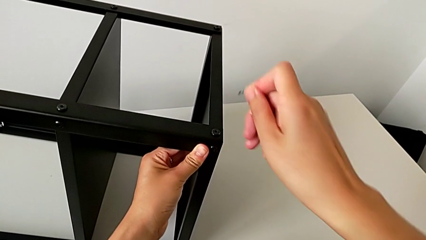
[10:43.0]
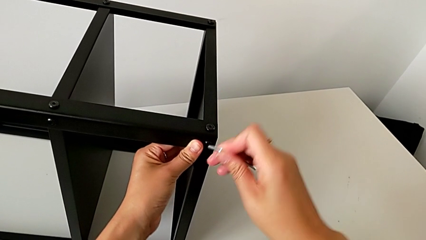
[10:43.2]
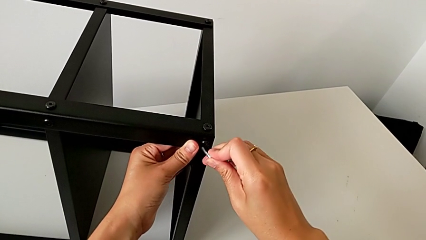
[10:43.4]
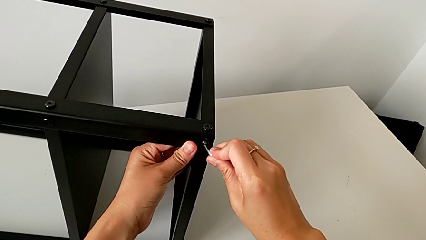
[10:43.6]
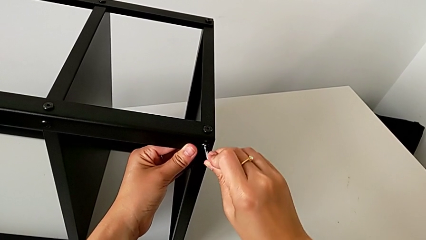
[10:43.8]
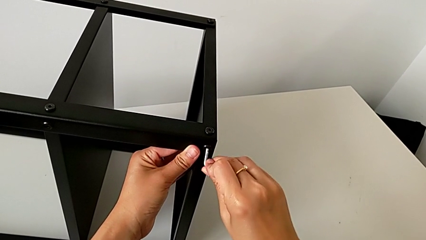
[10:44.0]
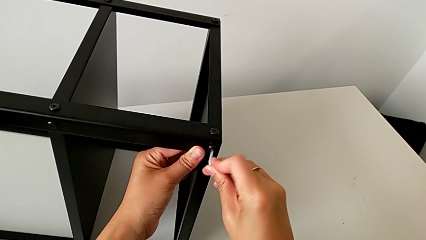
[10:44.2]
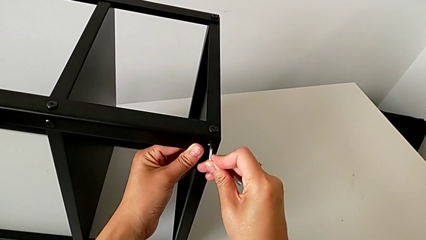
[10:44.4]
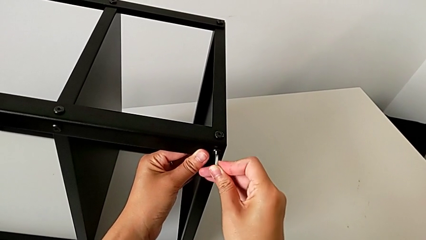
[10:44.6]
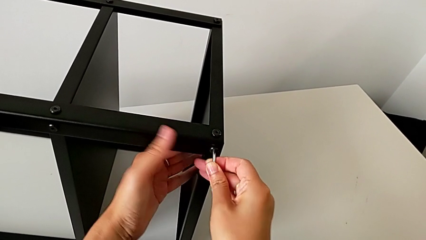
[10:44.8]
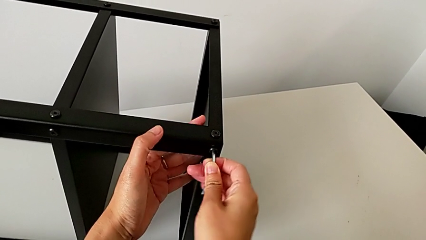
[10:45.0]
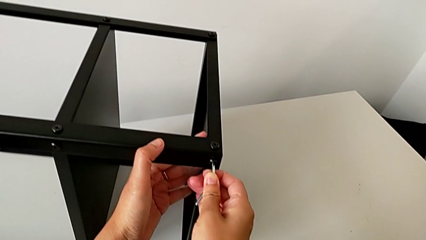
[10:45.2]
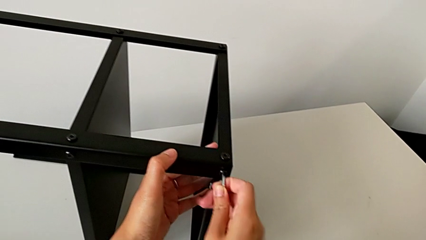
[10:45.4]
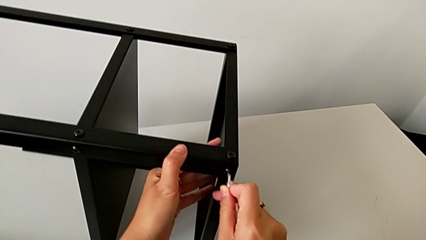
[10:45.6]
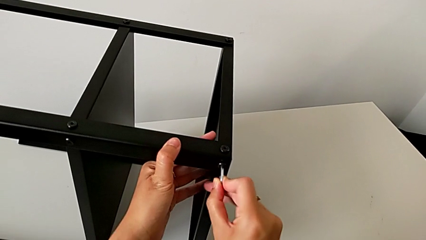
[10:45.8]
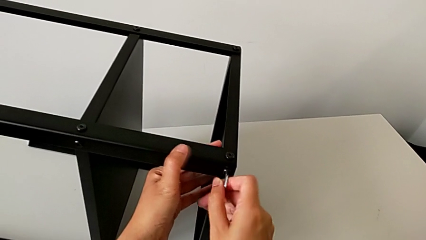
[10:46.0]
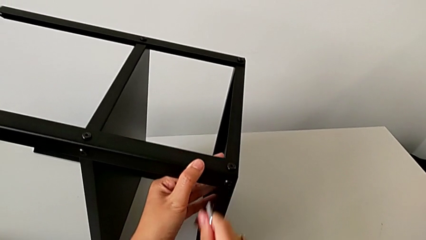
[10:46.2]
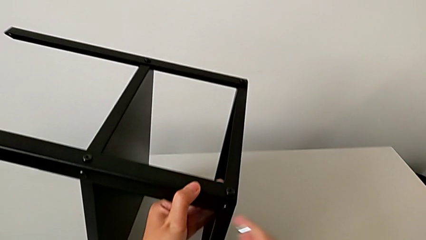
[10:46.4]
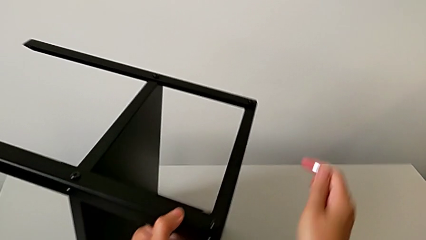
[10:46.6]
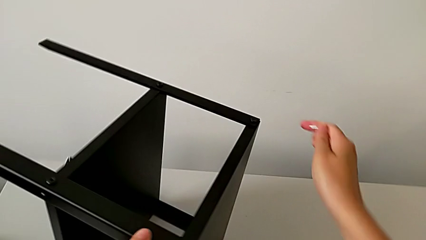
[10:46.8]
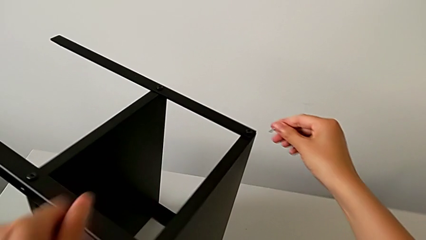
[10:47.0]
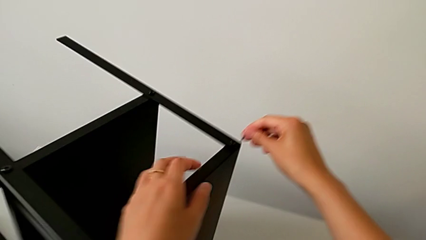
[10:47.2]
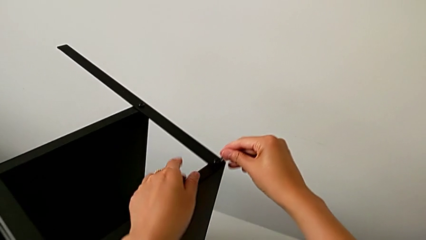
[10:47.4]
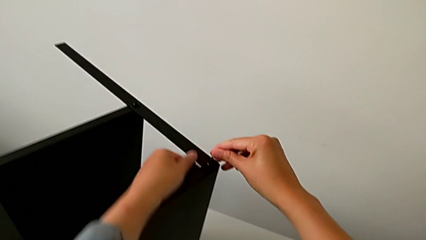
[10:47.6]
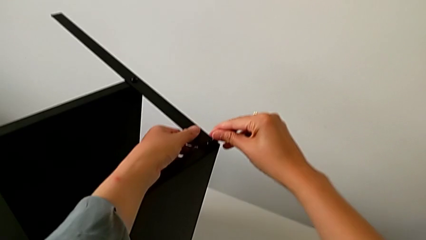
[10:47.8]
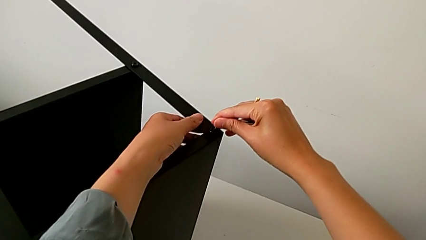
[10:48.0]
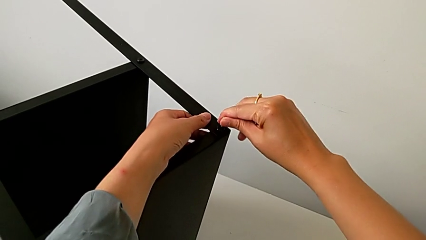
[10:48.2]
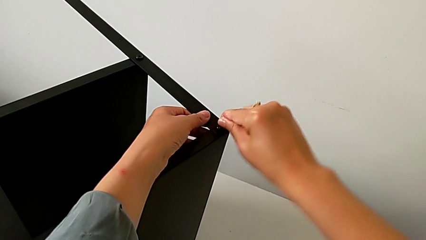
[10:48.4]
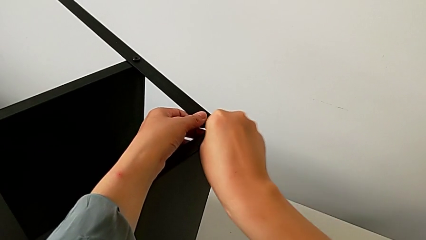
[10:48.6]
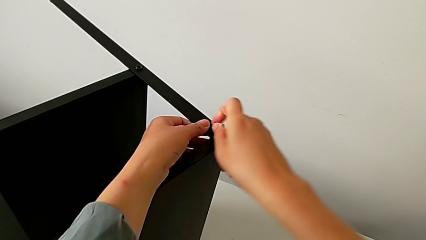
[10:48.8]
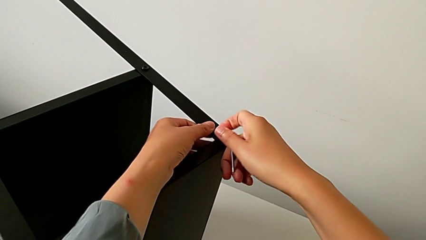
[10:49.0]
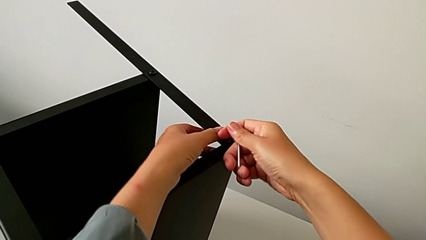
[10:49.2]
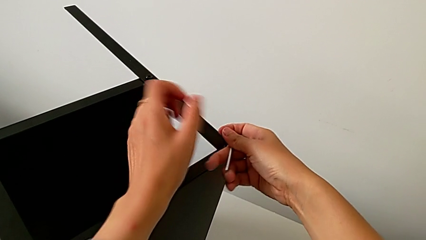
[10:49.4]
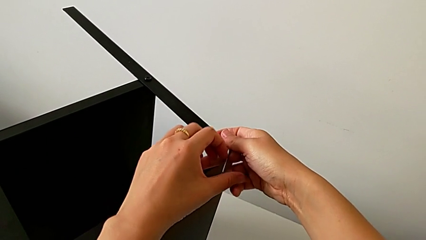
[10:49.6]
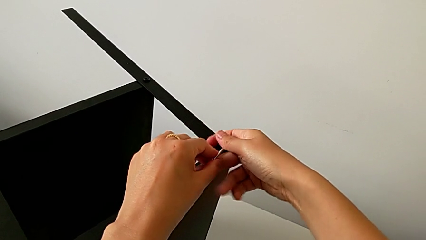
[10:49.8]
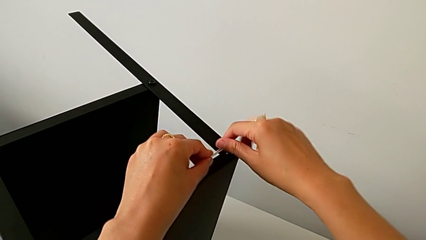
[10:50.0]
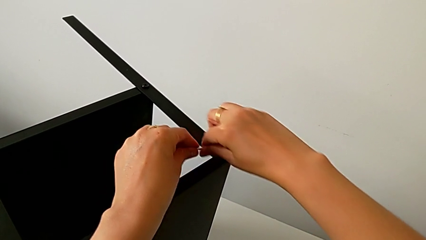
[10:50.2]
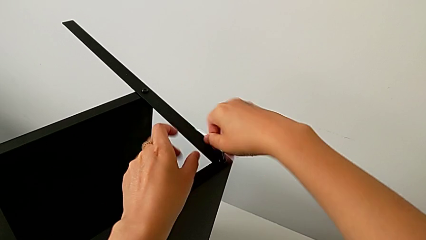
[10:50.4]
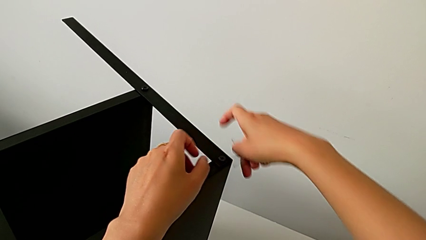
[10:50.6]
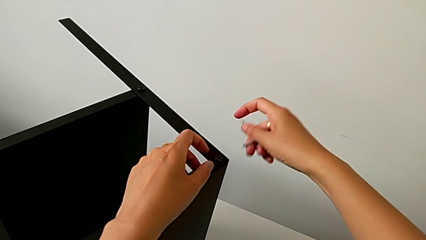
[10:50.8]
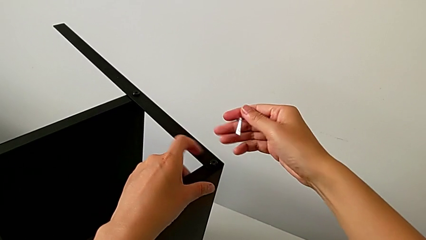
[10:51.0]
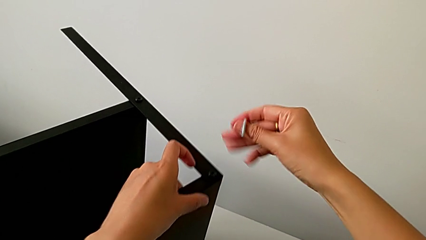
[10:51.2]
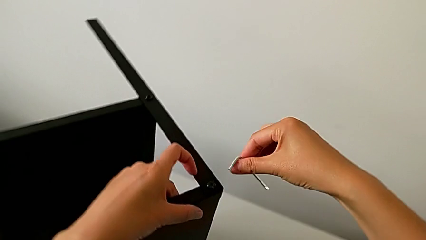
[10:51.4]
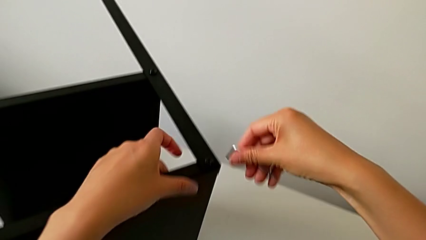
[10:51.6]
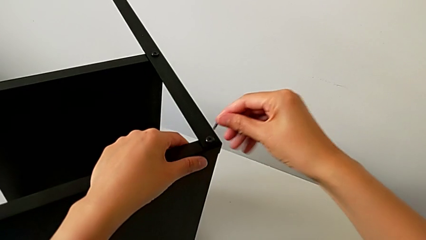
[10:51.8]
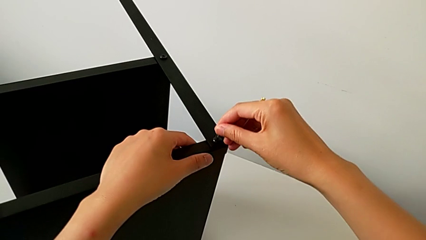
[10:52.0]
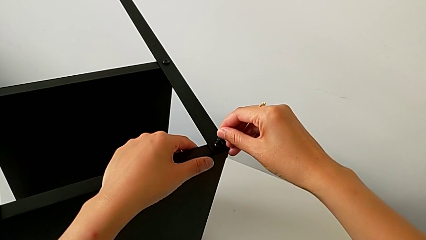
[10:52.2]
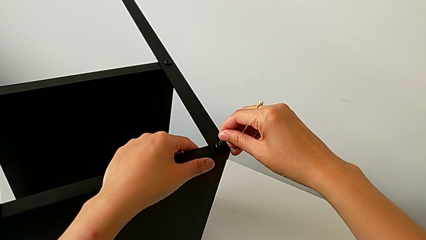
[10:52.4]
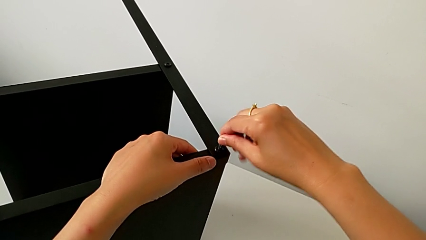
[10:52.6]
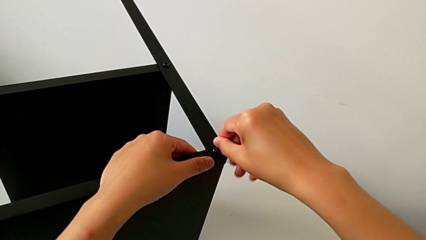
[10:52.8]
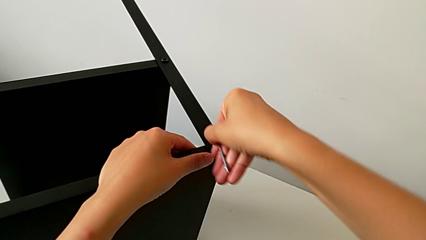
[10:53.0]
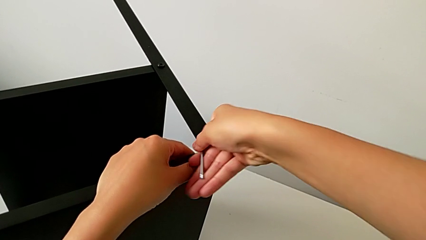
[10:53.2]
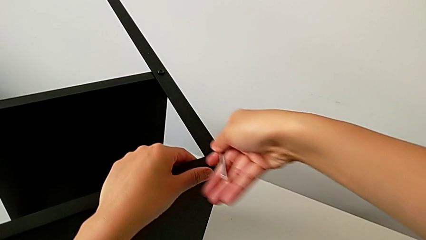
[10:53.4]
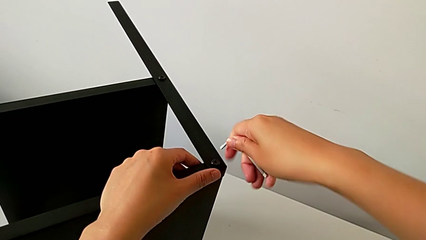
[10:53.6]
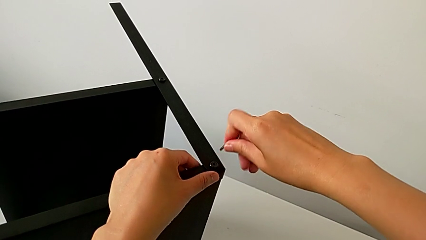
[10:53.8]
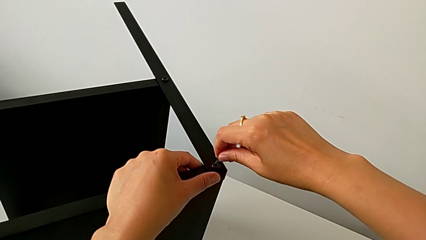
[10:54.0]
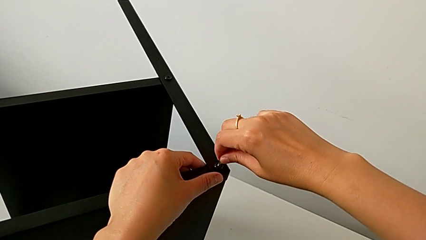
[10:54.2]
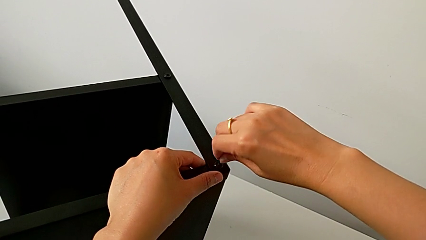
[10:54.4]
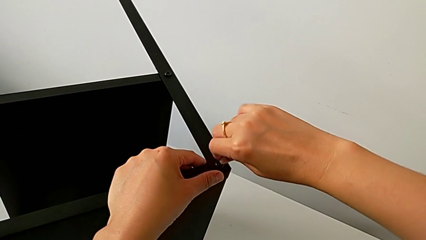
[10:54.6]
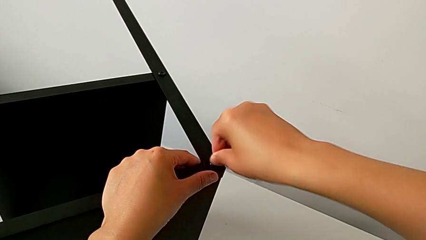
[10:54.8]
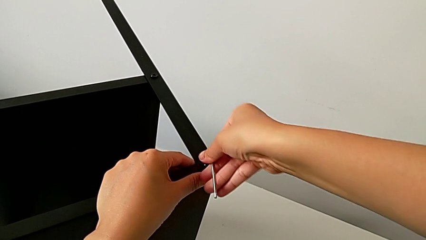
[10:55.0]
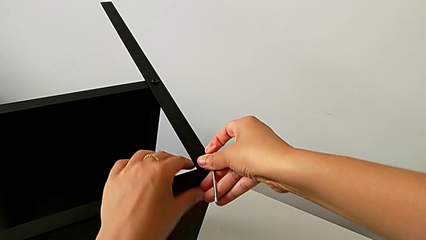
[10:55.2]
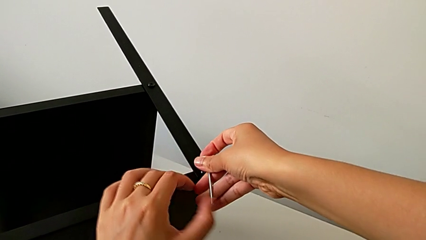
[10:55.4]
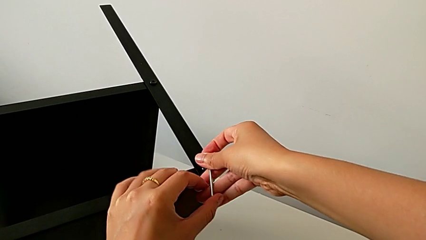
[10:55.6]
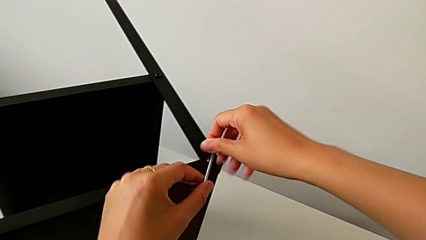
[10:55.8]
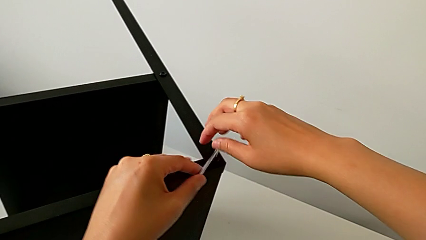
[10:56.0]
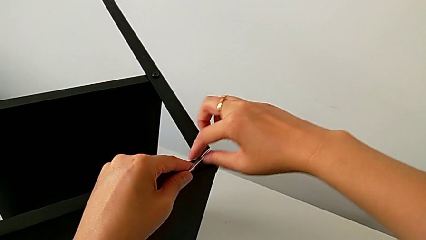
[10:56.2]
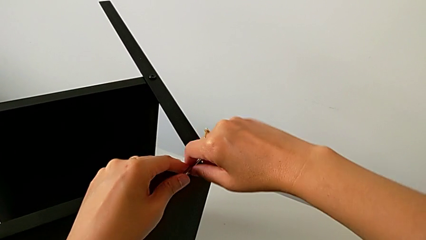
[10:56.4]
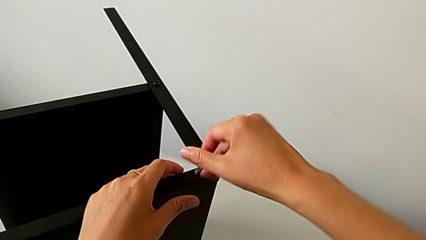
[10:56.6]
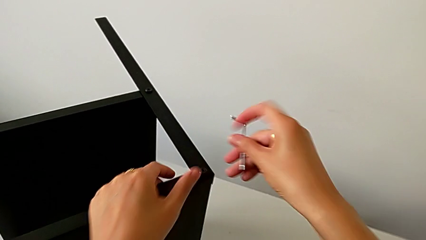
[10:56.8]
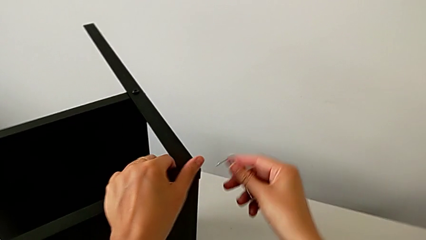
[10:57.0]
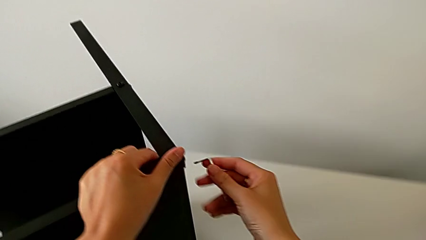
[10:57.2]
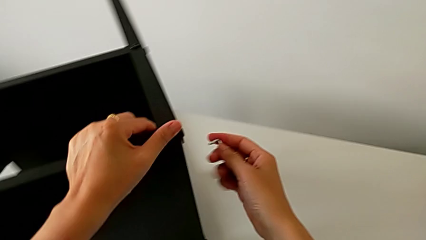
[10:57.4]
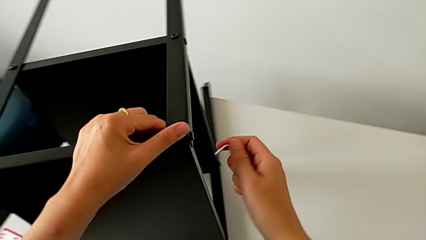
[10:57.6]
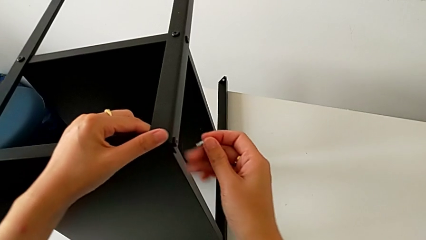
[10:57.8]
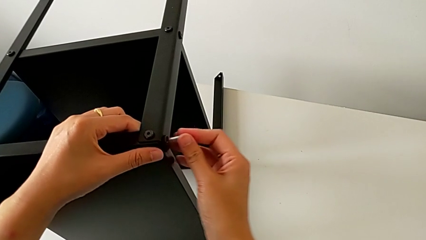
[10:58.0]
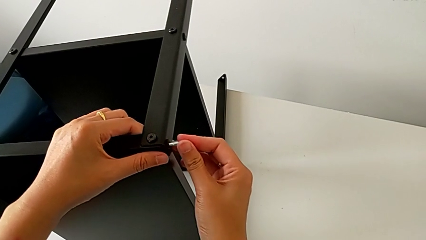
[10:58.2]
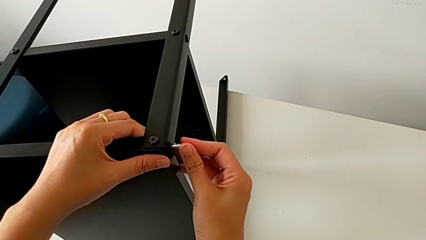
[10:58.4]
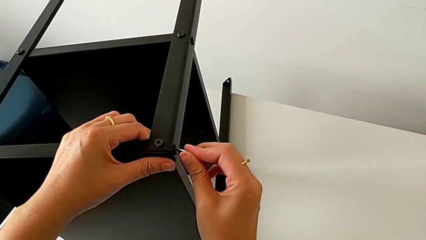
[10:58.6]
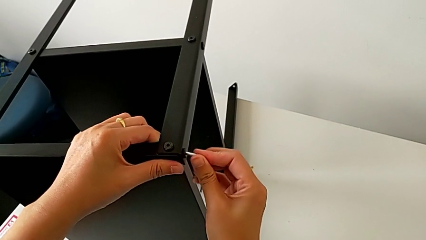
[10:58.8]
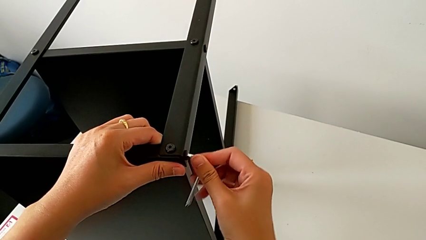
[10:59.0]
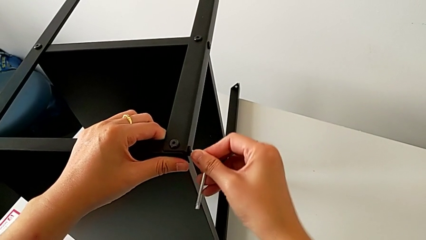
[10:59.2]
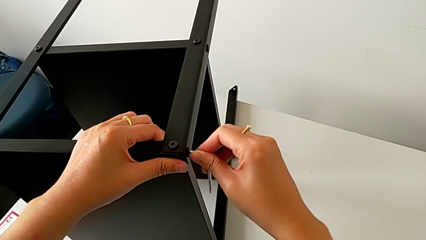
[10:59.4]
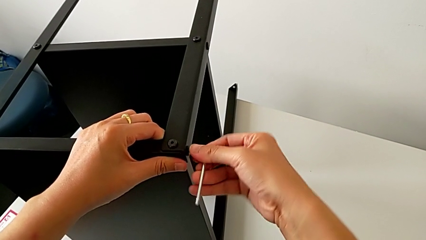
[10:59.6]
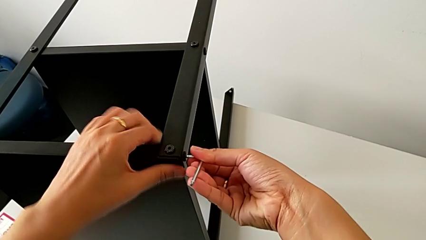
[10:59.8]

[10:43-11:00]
The camera wearer is assembling the fourth leg onto the top tray. They withdraw the Allen wrench, insert it, screw the hex socket head, withdraw the Allen wrench, approach the hex socket head, insert the Allen wrench and screw the hex socket head. They slide the nightstand, insert the Allen wrench, screw the hex socket head, withdraw the Allen wrench, slide the nightstand and insert the Allen wrench.
